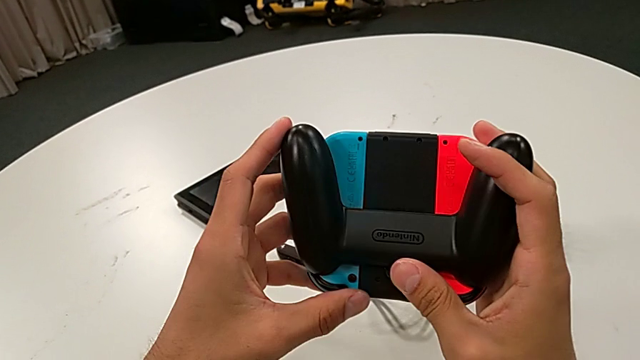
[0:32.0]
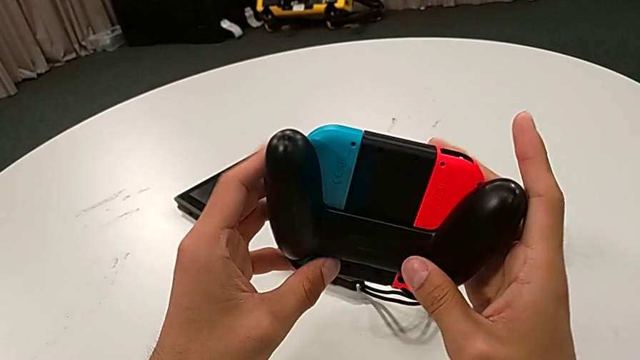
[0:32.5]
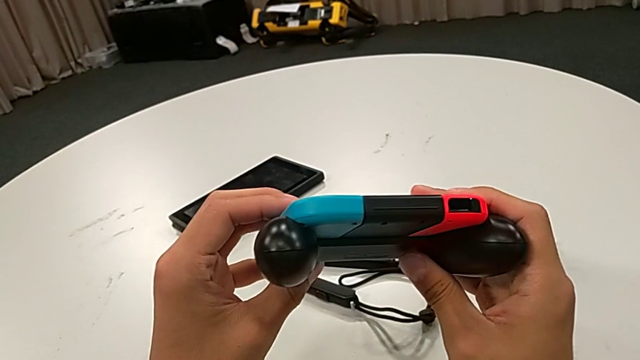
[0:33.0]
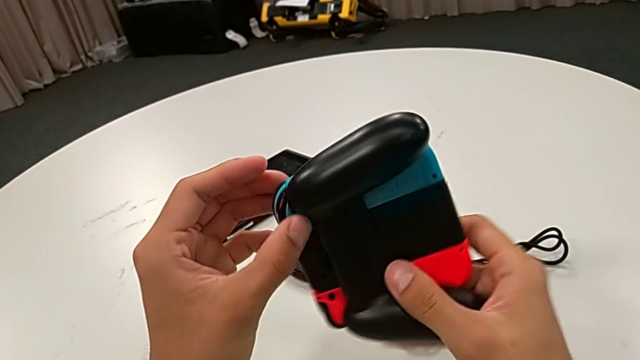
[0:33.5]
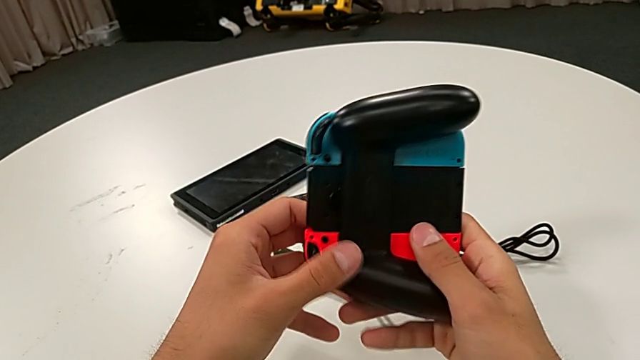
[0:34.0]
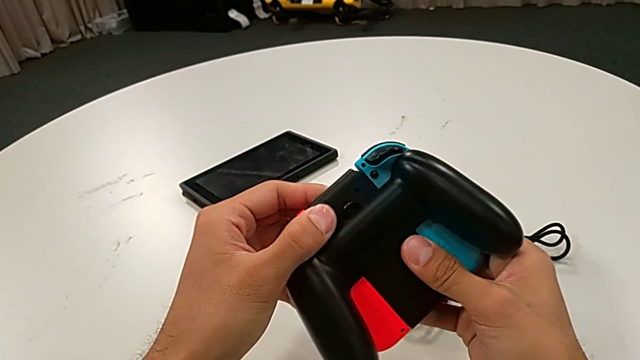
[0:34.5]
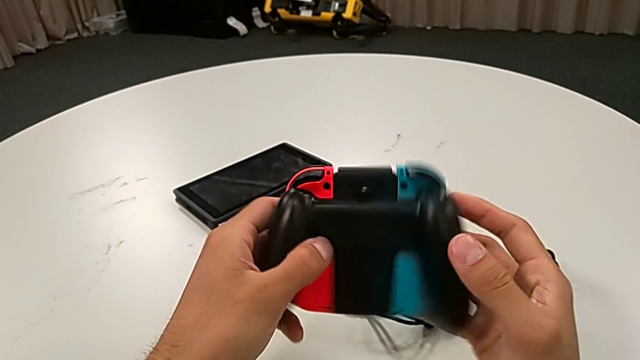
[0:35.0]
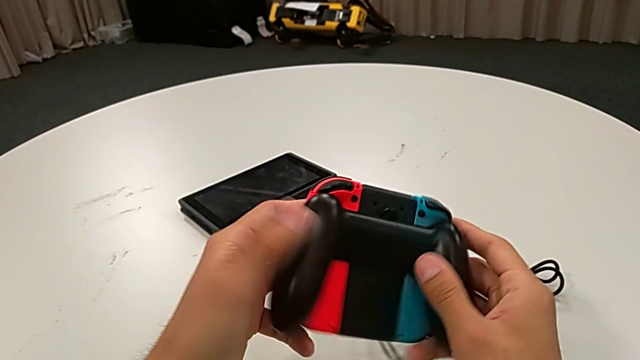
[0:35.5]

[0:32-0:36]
The camera wearer is inspecting the Joy-Con controllers with the comfort grip. They rotate the comfort grip.

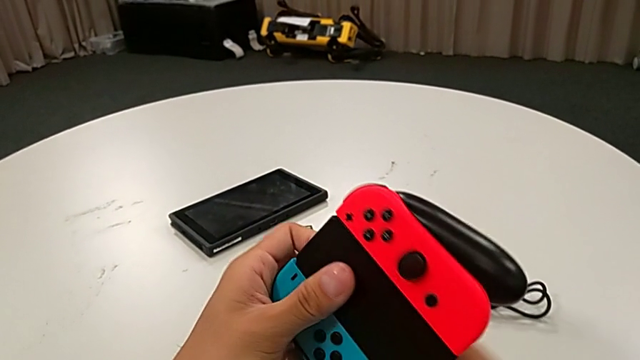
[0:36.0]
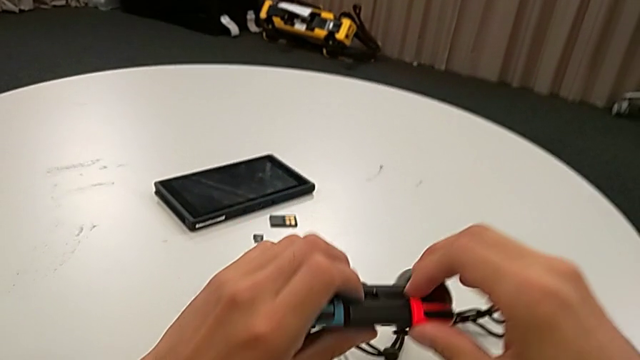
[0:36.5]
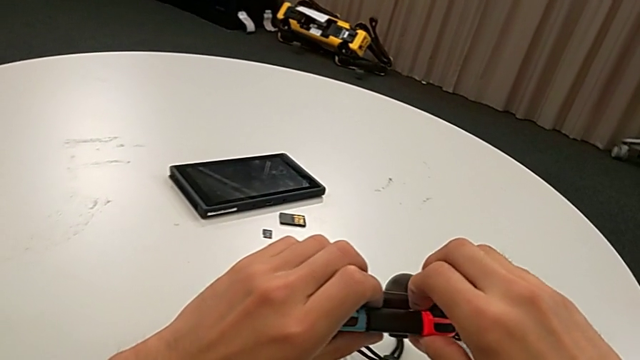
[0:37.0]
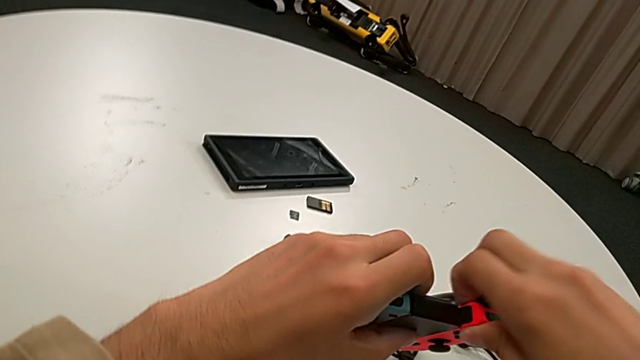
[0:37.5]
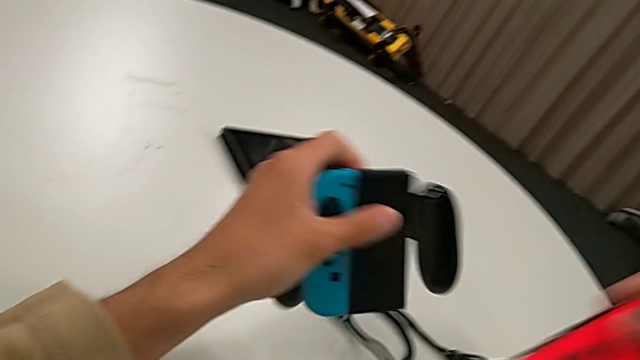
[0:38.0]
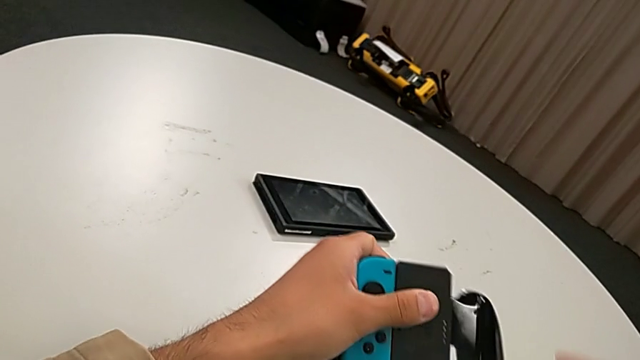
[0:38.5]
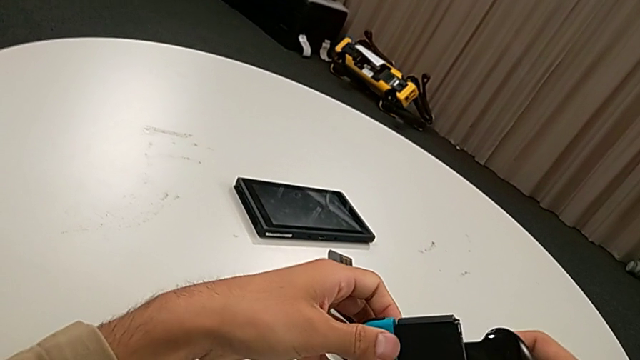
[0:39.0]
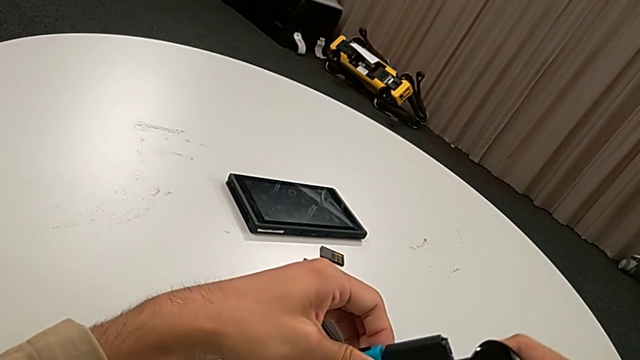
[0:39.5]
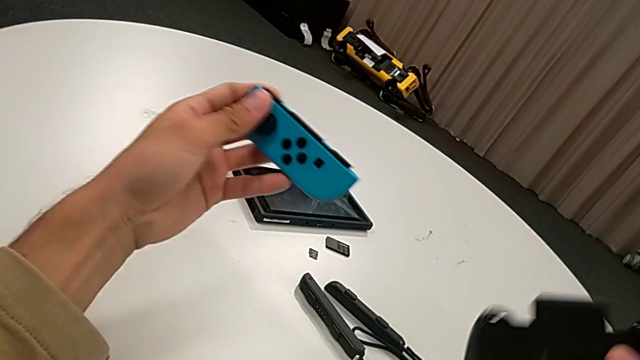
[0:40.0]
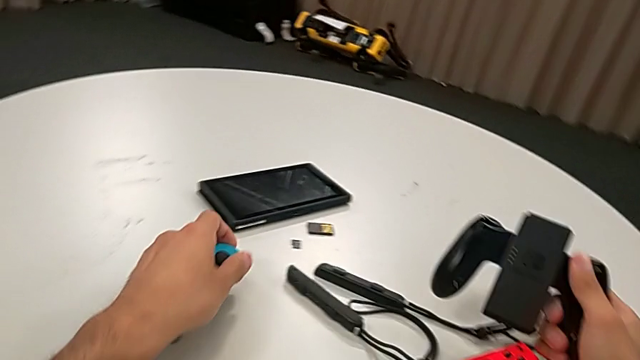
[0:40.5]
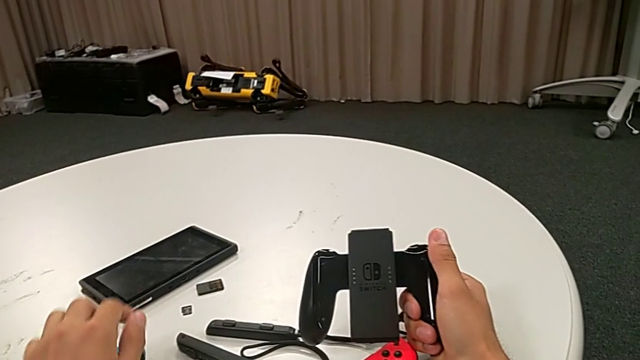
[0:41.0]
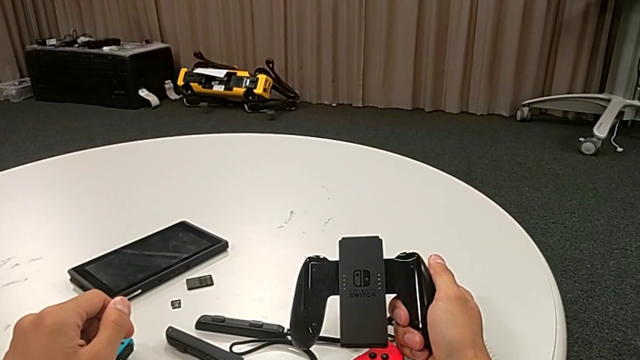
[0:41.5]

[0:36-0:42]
The camera wearer disassembles the Joy-Con controllers. They withdraw the red Joy-Con controller and withdraw the Joy-Con controller.

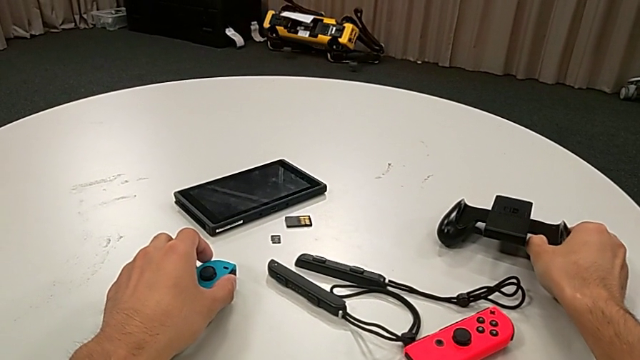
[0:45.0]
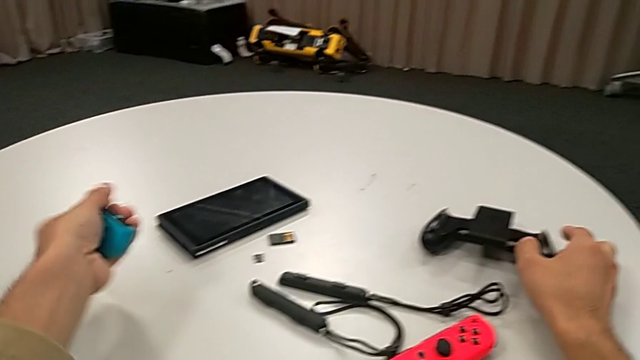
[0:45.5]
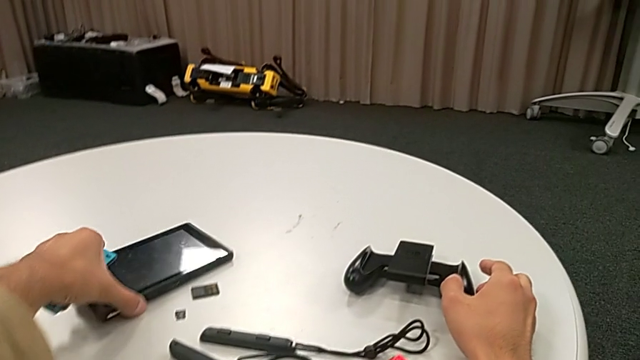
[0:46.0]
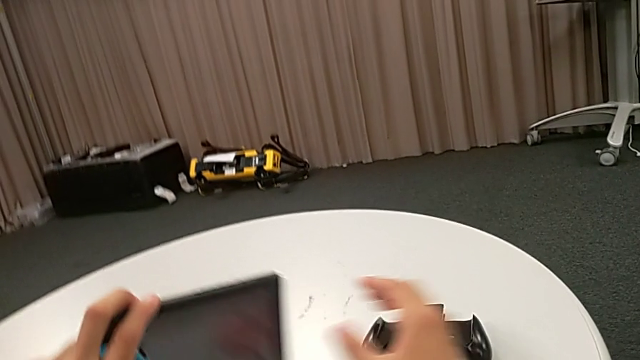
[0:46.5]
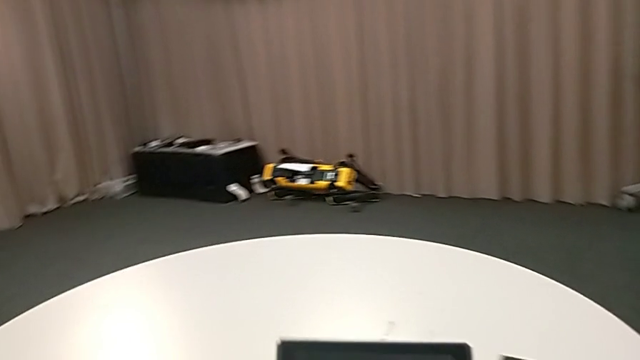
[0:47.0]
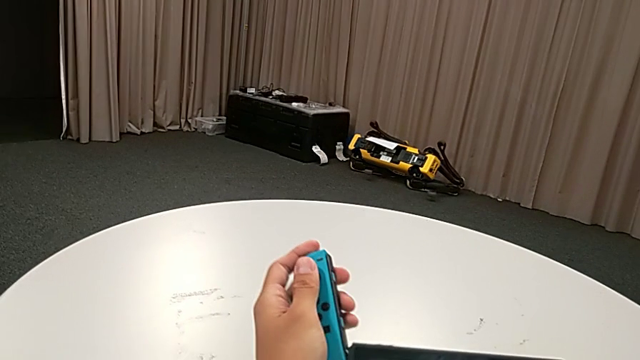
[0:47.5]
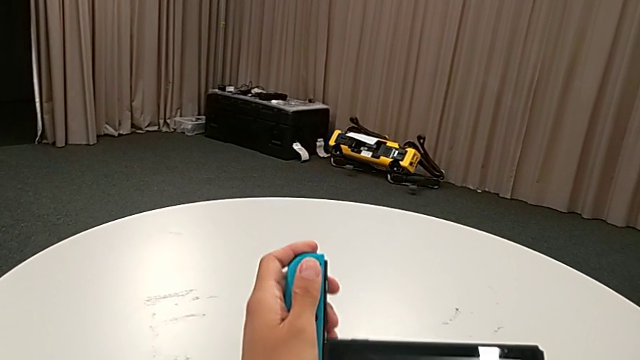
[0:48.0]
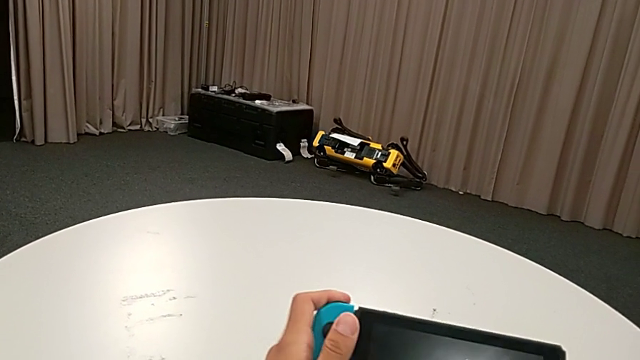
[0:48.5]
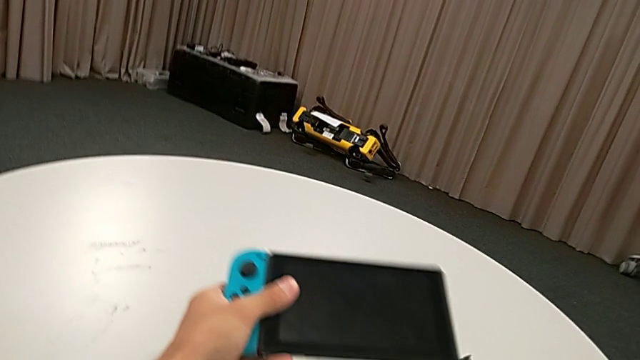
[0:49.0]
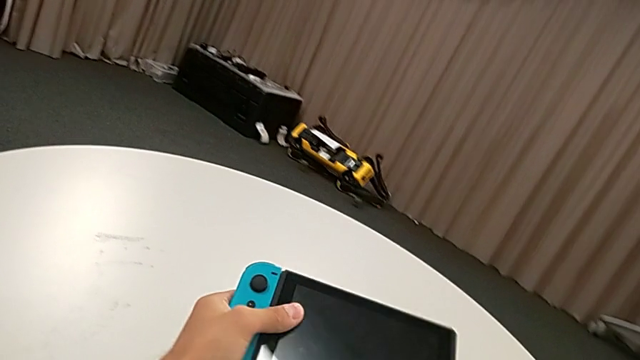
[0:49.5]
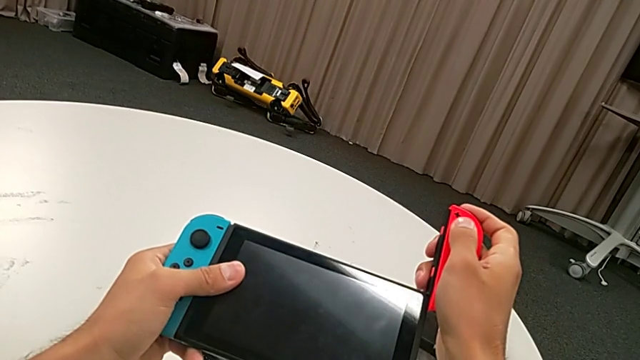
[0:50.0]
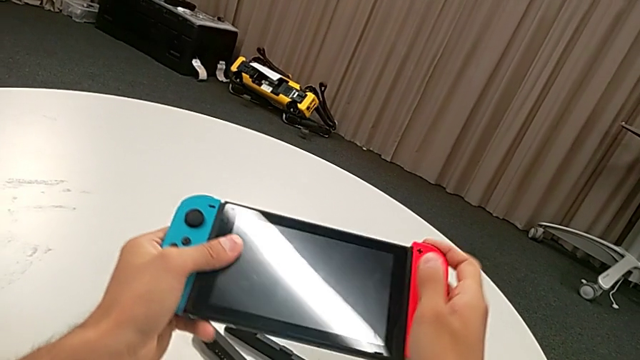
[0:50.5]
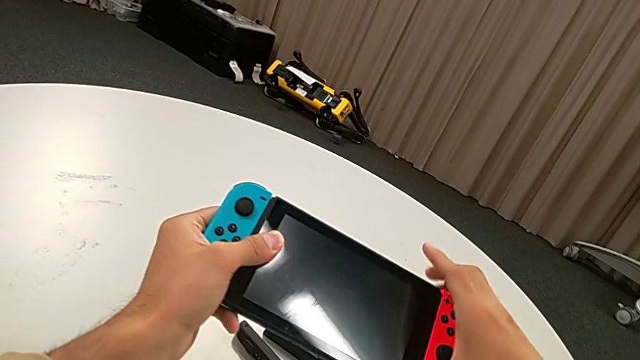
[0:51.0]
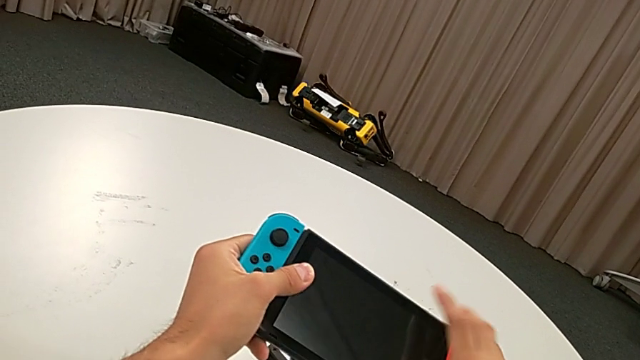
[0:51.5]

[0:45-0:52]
The camera wearer assembles the Nintendo Switch with the Joy-Con controllers. They grab the Nintendo Switch, lift it, assemble the first Joy-Con controller and assemble the second Joy-Con controller.

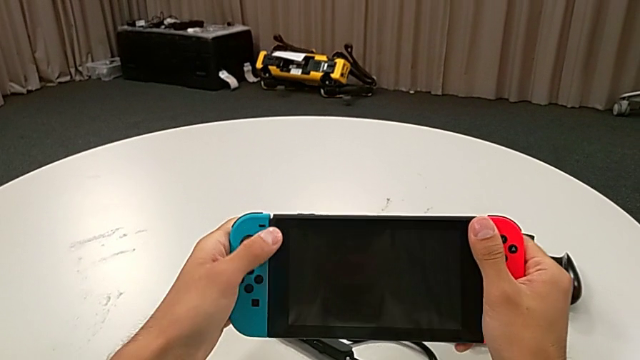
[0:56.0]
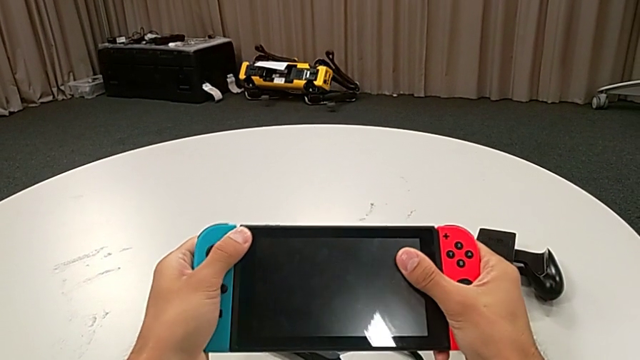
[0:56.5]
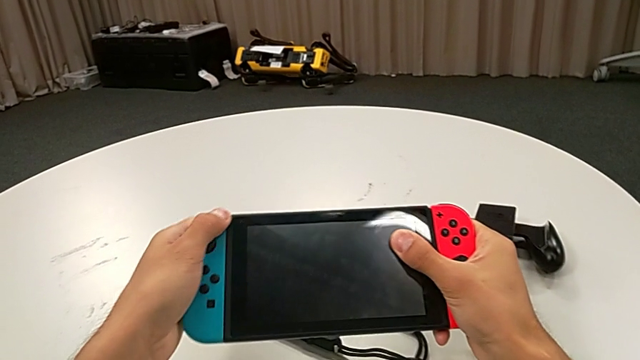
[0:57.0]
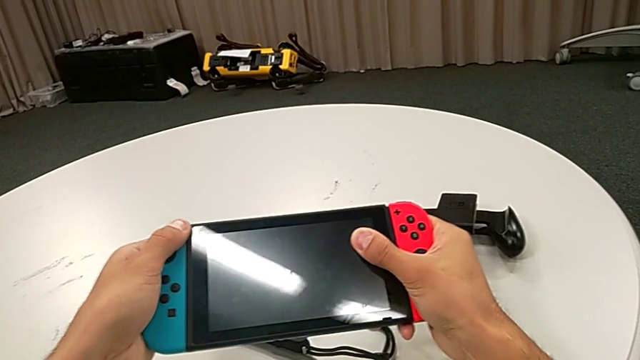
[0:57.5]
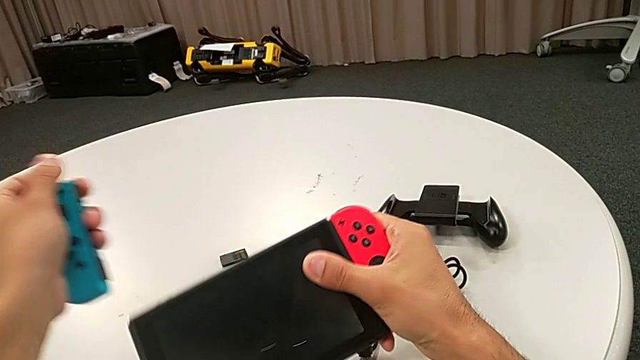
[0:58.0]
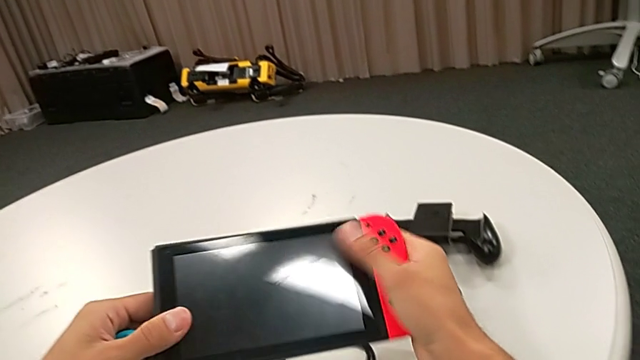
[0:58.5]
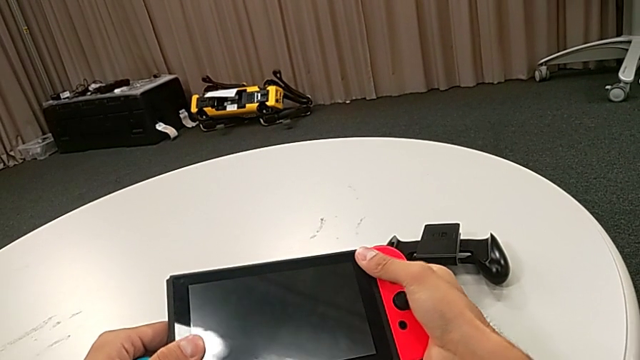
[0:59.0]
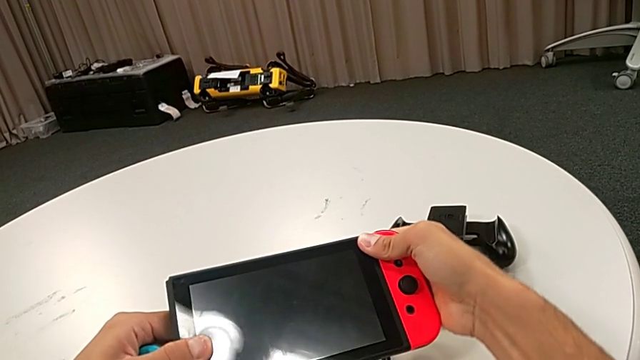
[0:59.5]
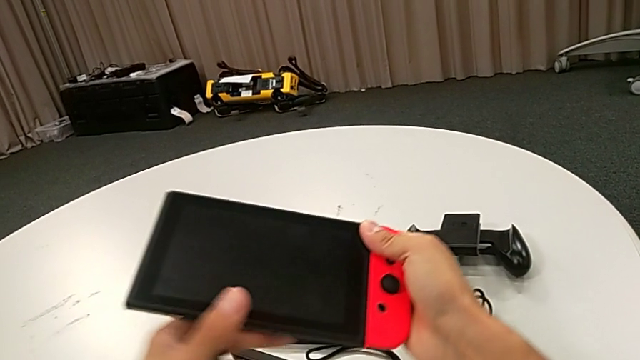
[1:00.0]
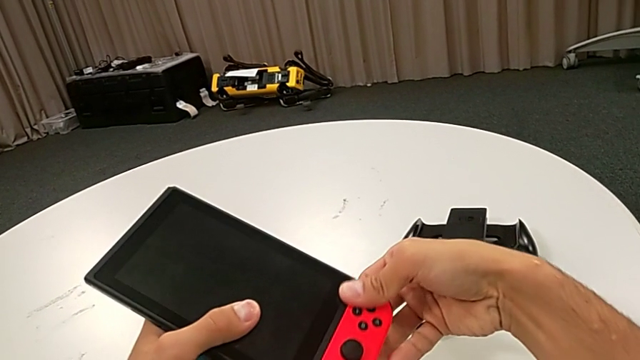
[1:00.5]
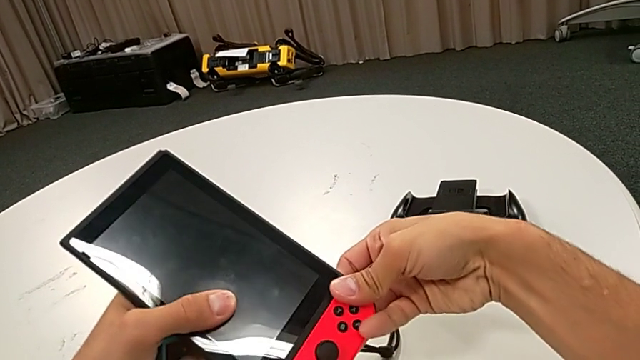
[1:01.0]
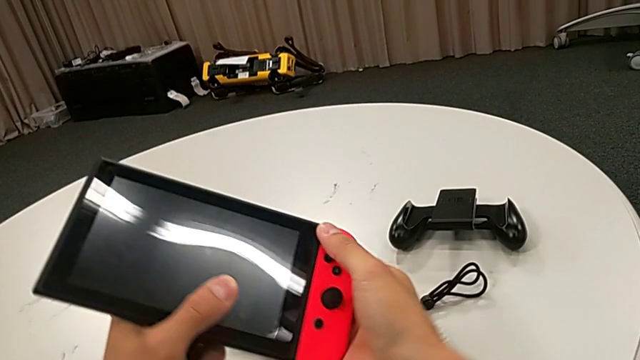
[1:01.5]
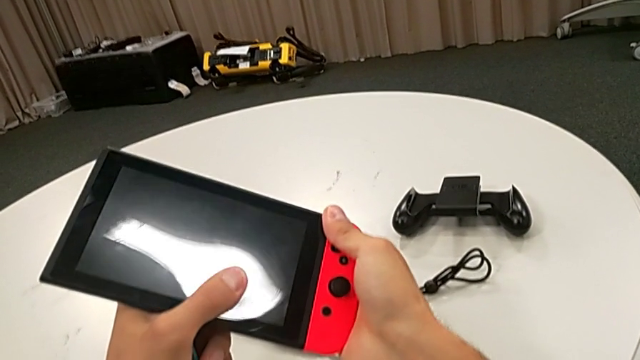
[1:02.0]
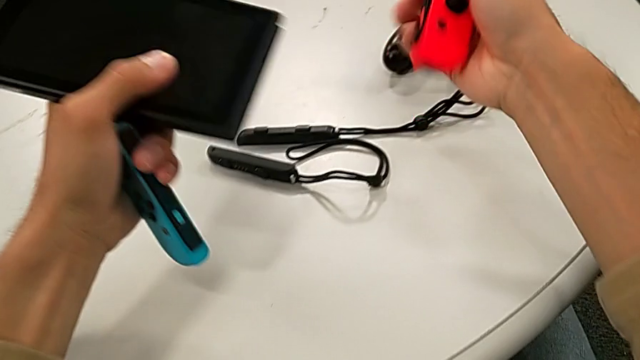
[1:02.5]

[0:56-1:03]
The camera wearer is changing the Joy-Con controllers from the Nintendo Switch to the Joy-Con straps. They withdraw the first Joy-Con controller and withdraw the second Joy-Con controller.
